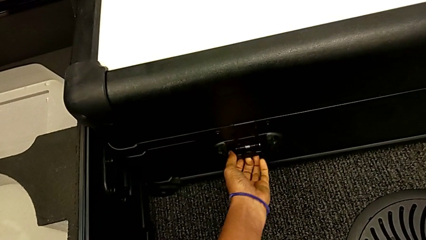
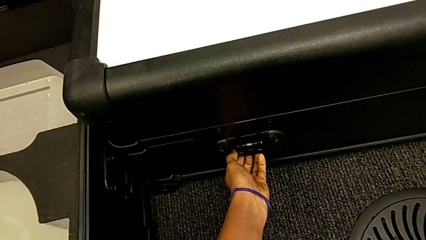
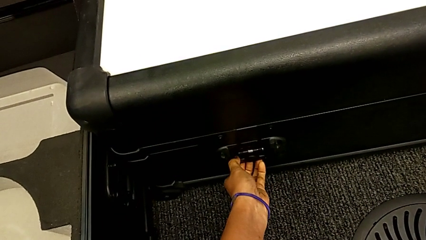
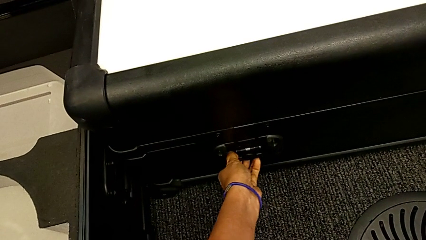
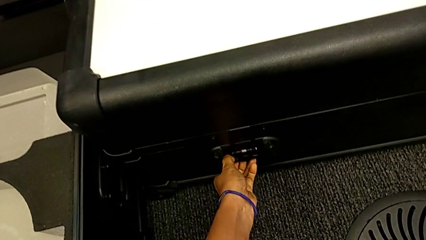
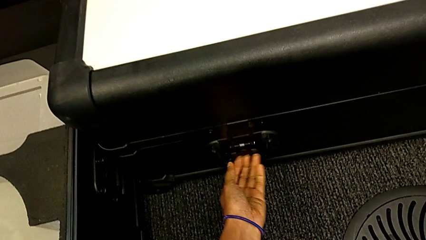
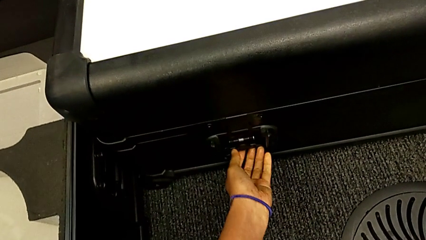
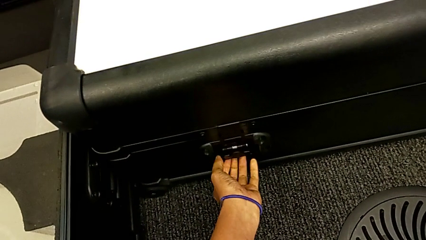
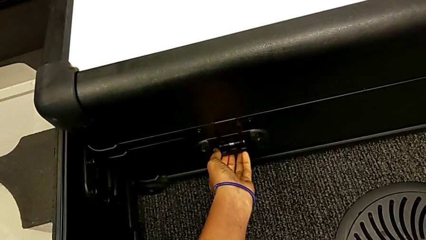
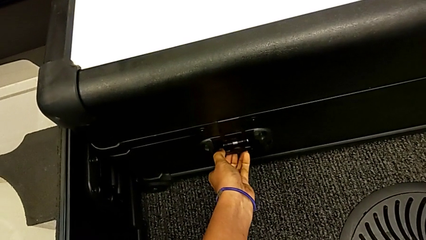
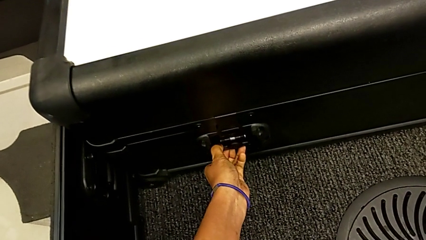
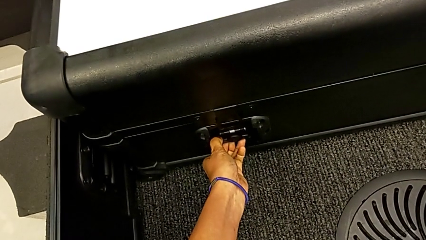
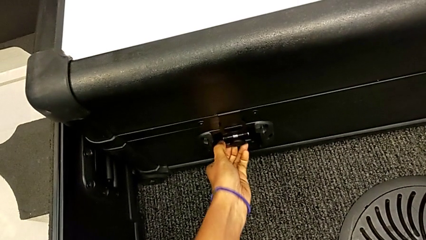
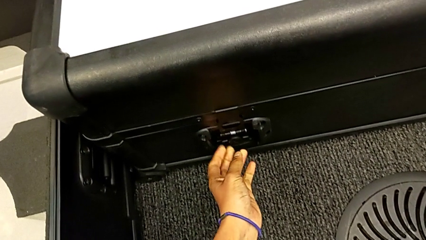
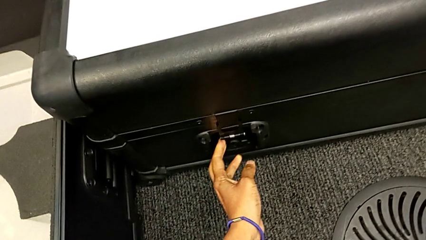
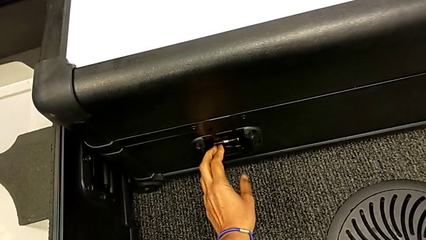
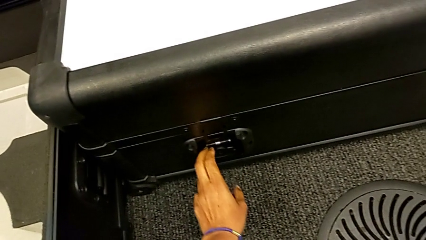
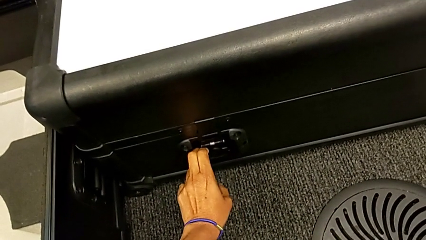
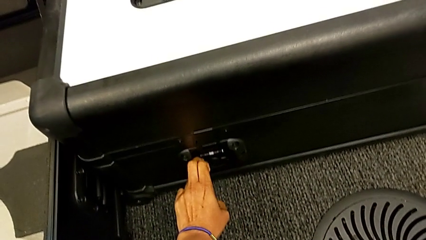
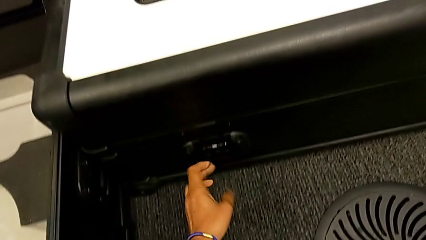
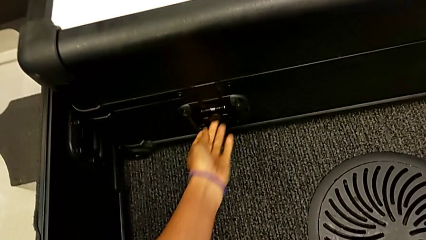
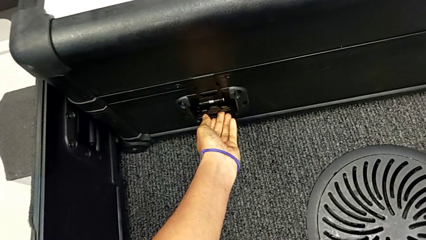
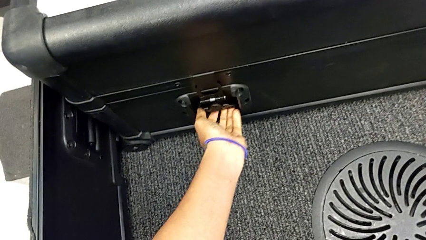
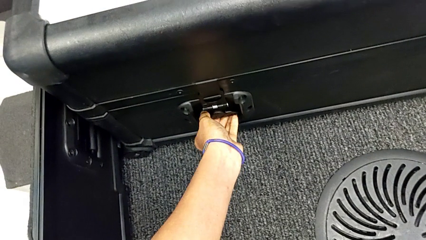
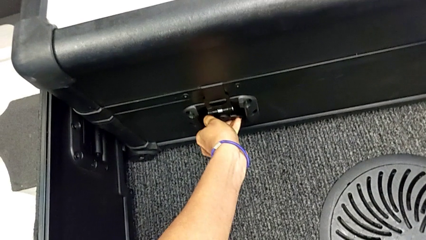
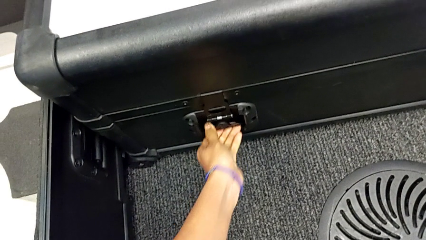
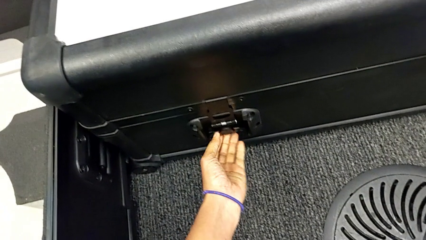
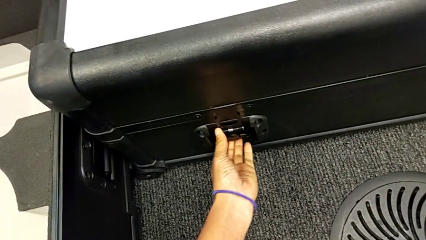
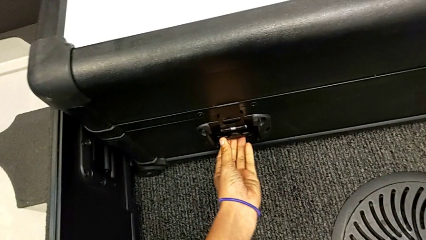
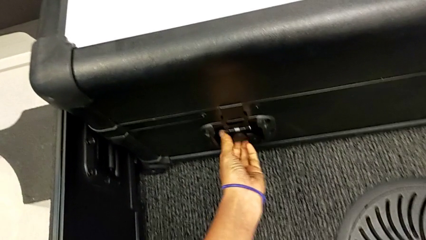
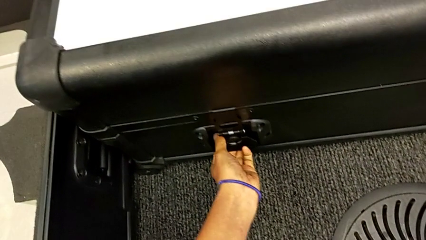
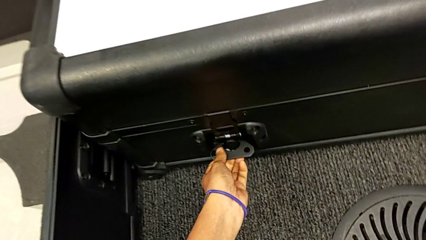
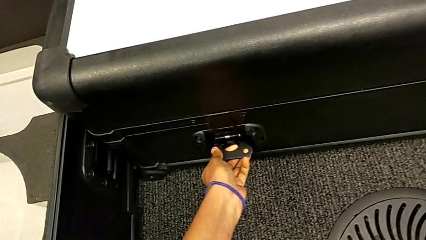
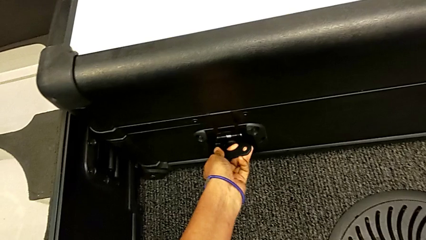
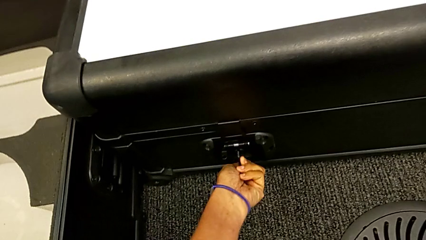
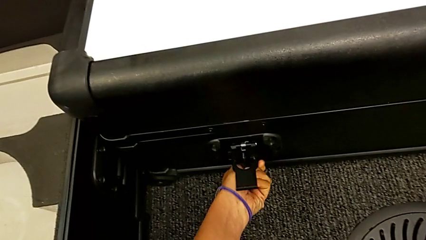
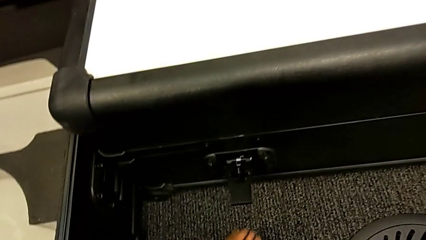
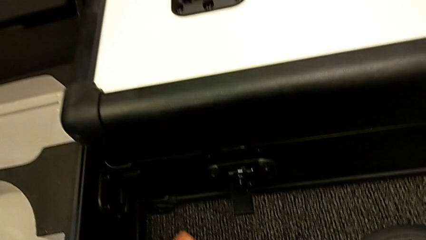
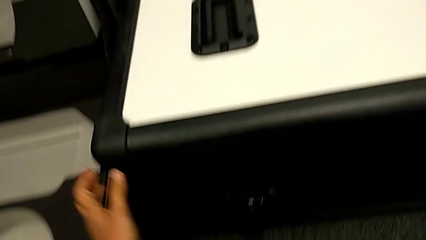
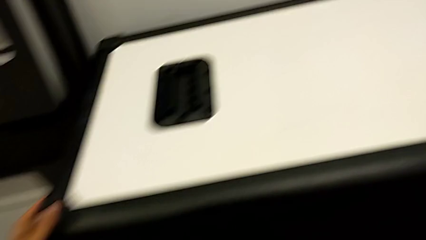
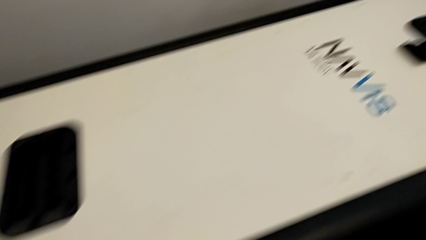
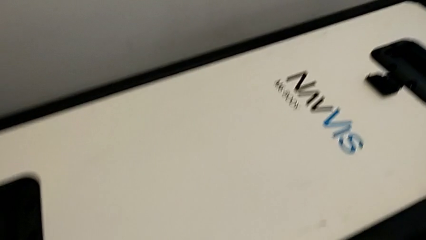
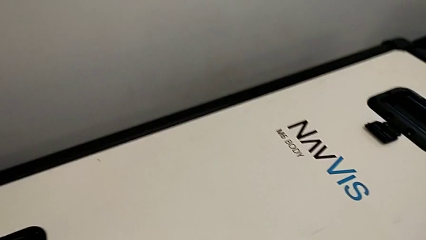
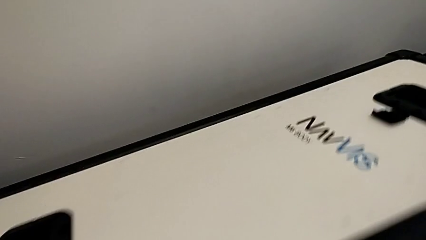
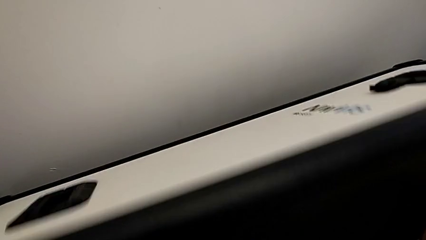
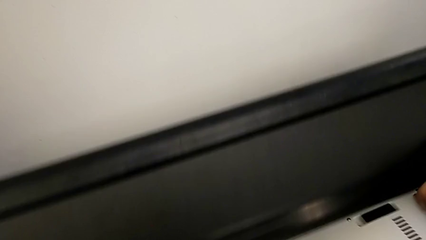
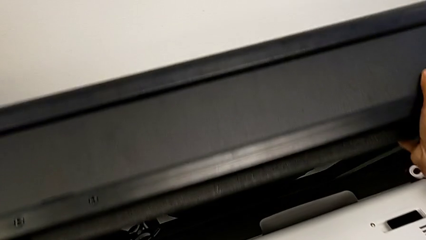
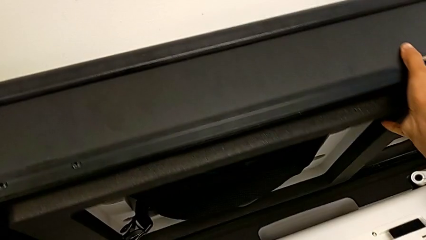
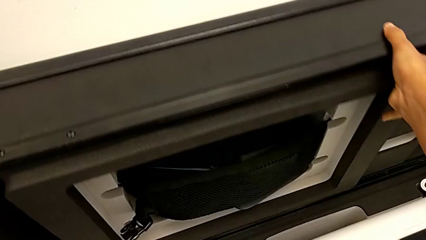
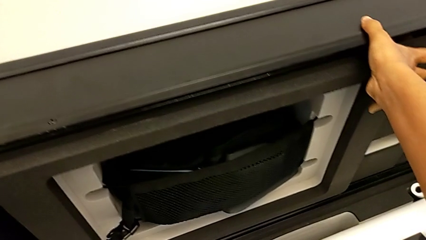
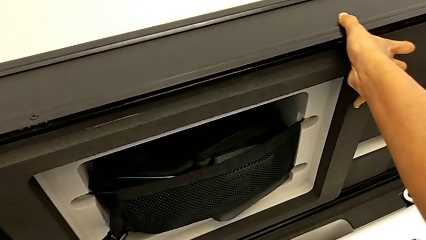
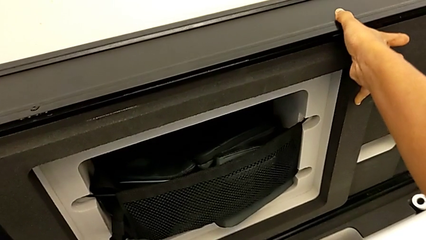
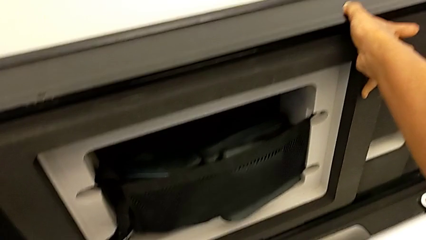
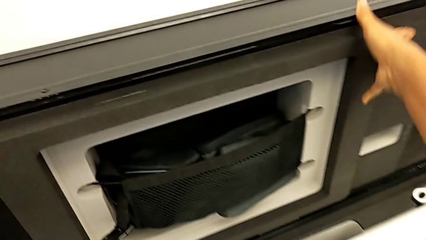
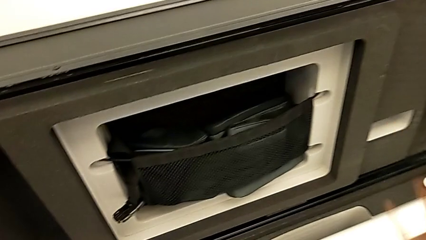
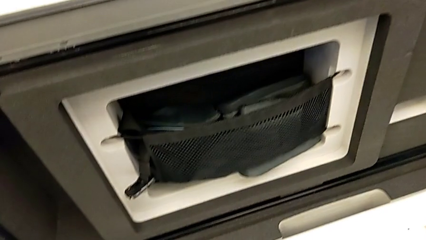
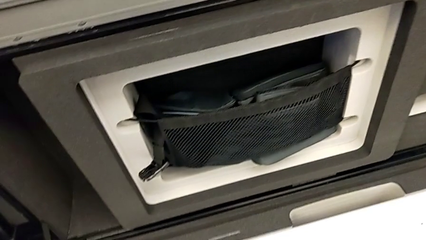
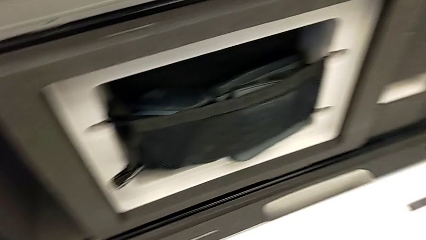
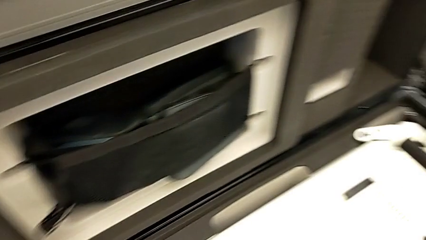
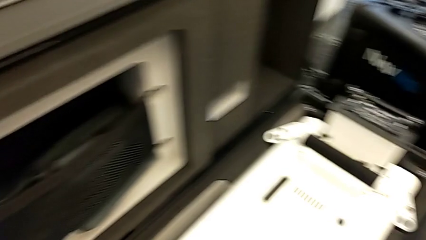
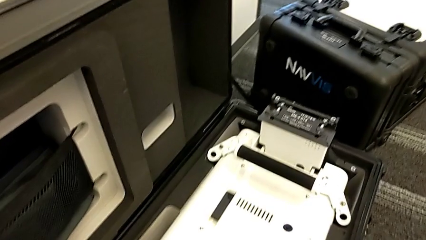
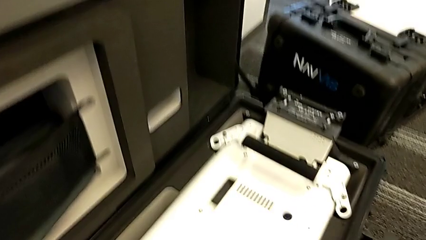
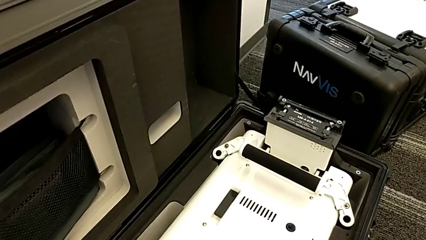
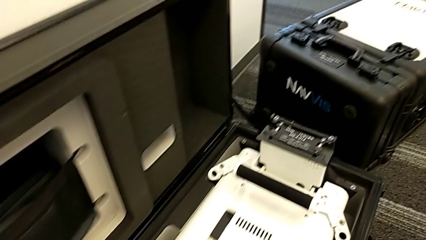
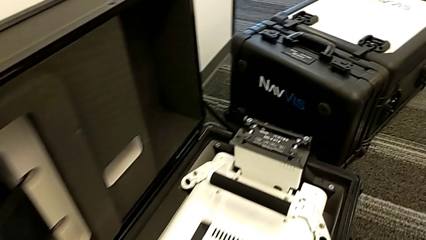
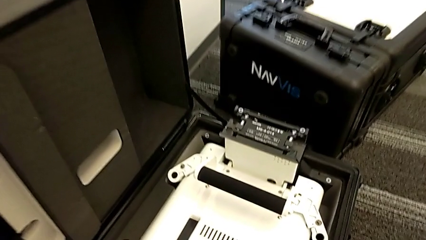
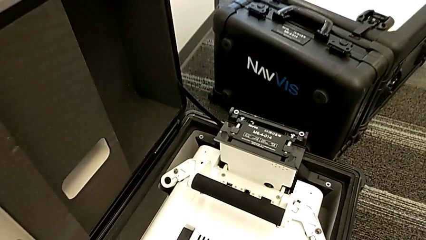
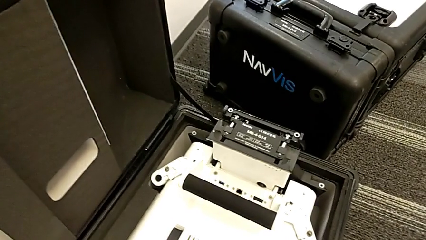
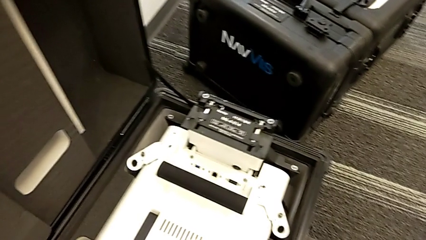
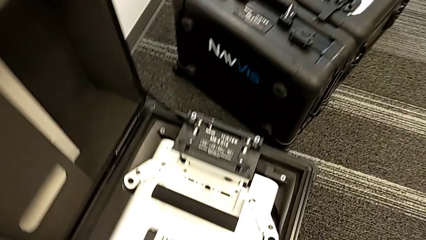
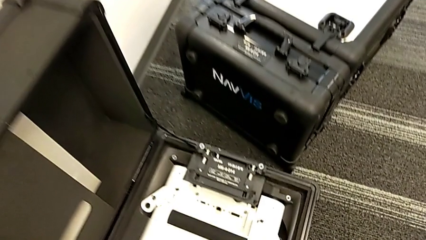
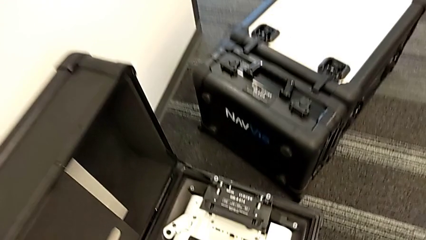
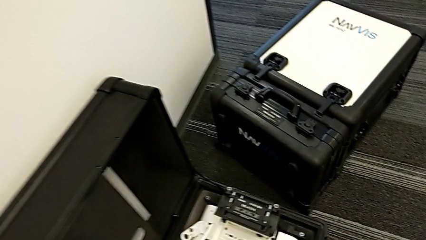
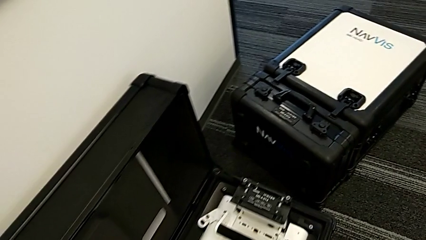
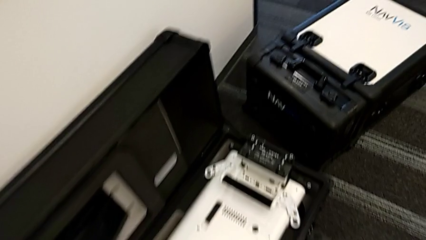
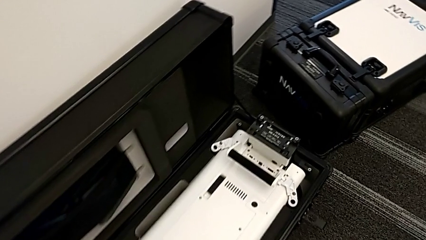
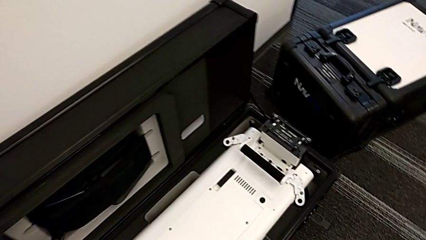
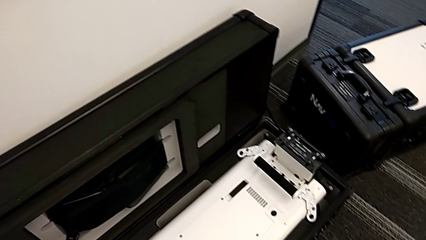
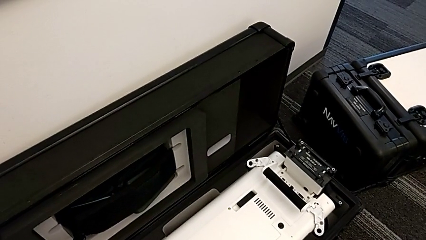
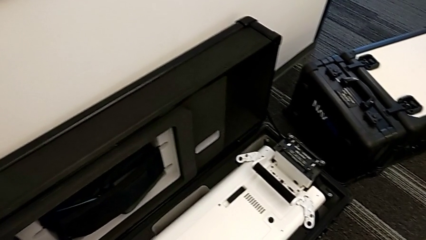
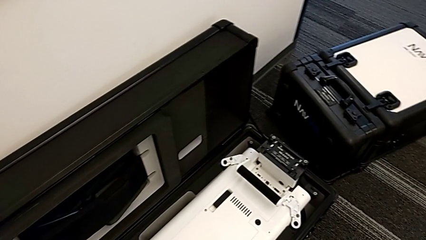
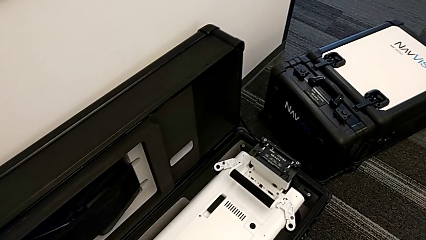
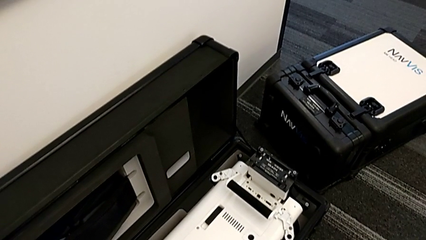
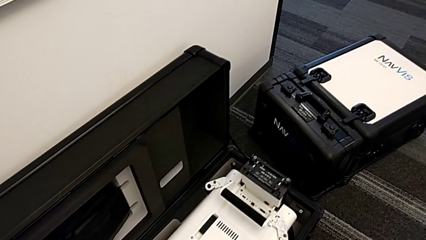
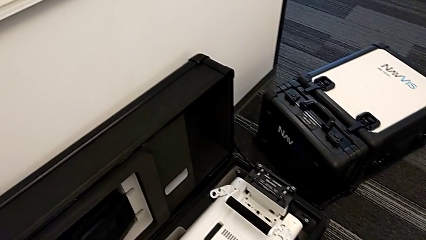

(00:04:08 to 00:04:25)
The camera wearer is assembling the M6 body into the base of the wheel unit. They keep opening the box and begin to lift the M6 body.
